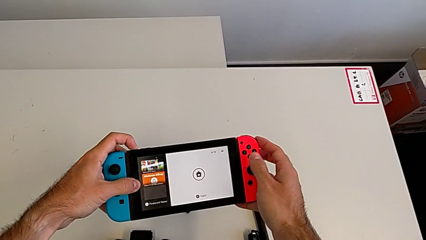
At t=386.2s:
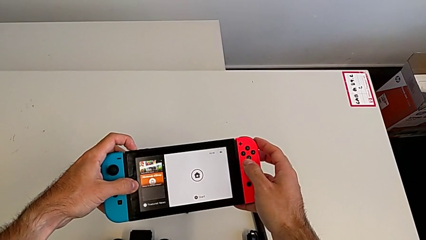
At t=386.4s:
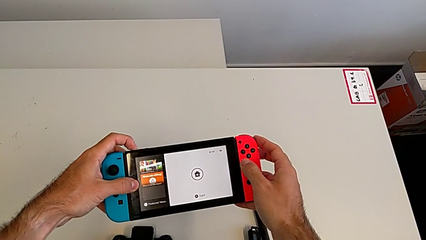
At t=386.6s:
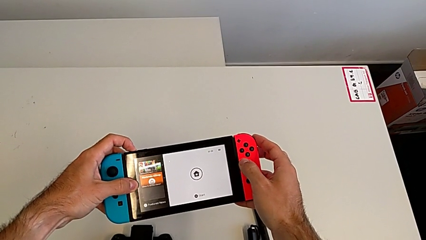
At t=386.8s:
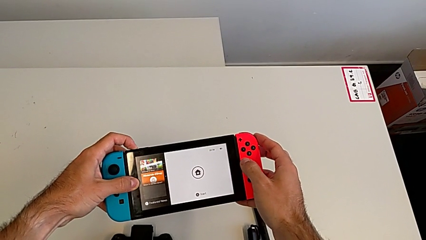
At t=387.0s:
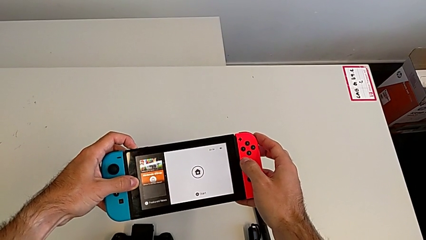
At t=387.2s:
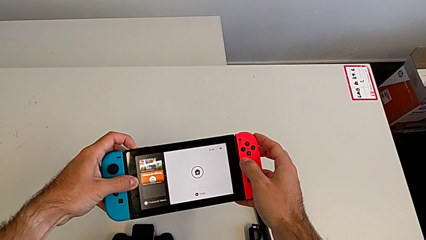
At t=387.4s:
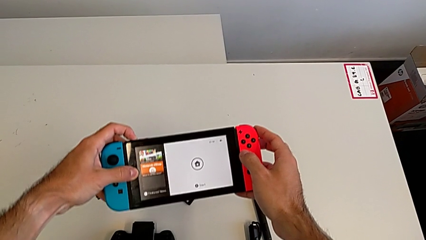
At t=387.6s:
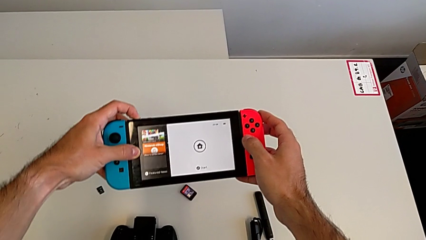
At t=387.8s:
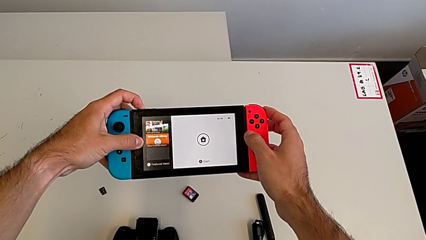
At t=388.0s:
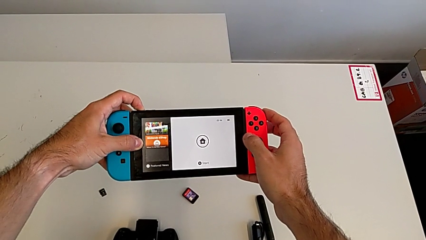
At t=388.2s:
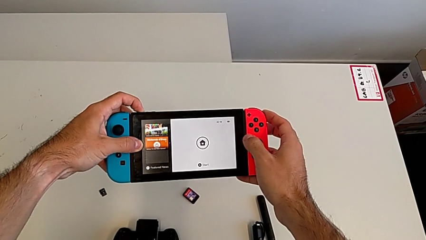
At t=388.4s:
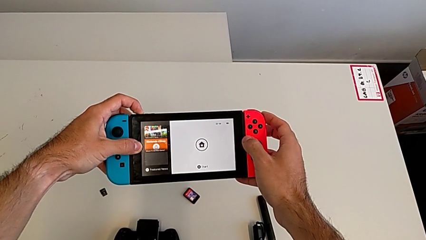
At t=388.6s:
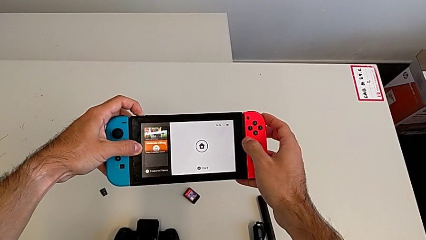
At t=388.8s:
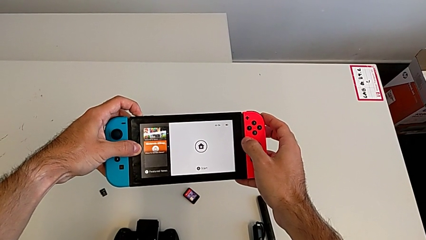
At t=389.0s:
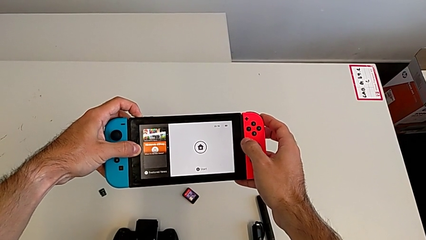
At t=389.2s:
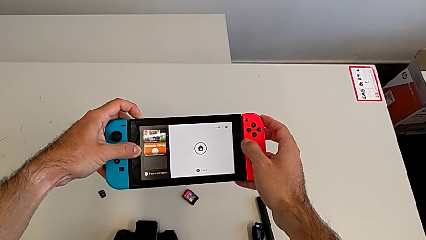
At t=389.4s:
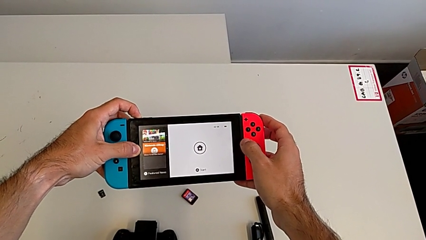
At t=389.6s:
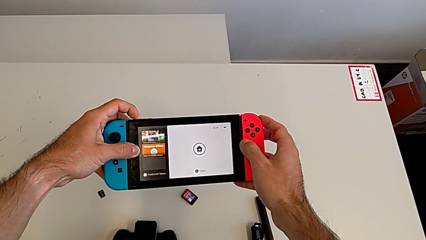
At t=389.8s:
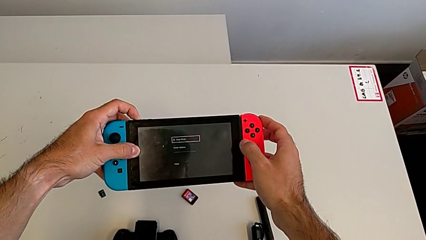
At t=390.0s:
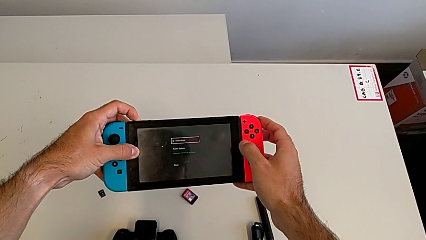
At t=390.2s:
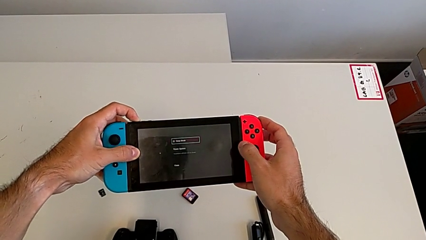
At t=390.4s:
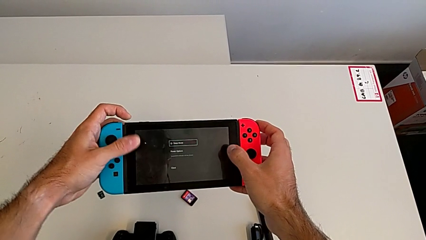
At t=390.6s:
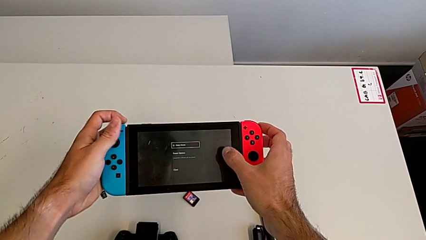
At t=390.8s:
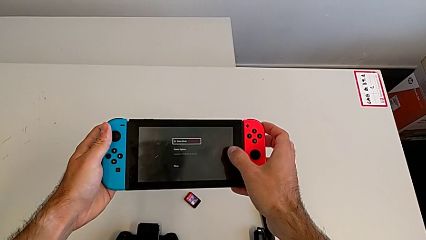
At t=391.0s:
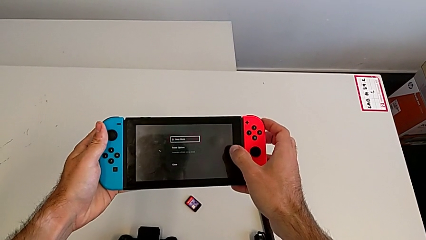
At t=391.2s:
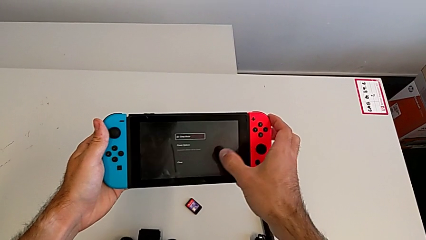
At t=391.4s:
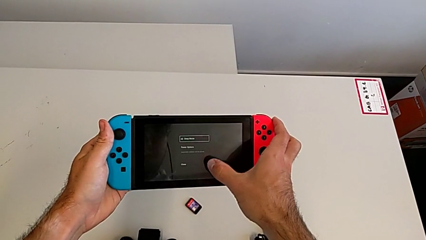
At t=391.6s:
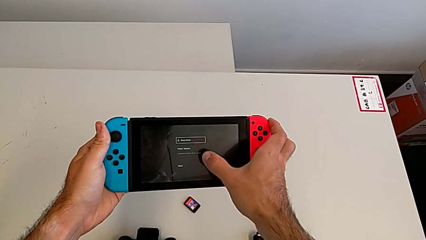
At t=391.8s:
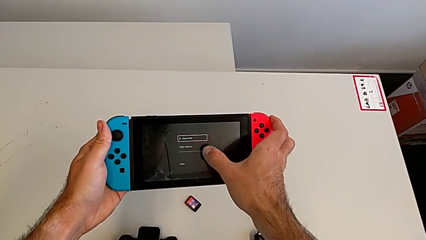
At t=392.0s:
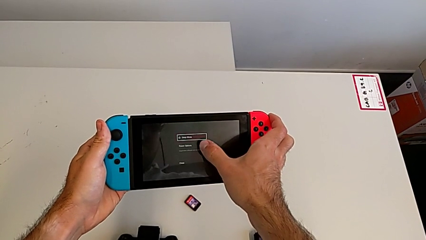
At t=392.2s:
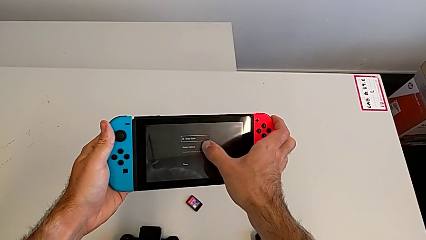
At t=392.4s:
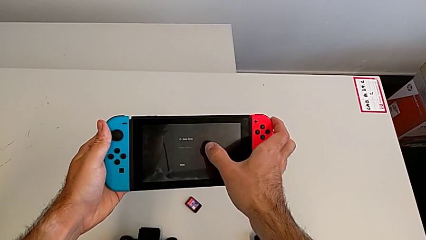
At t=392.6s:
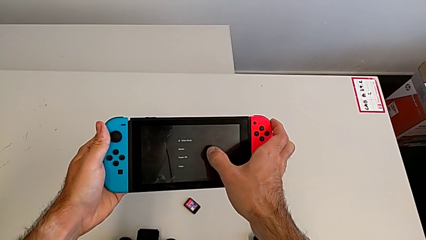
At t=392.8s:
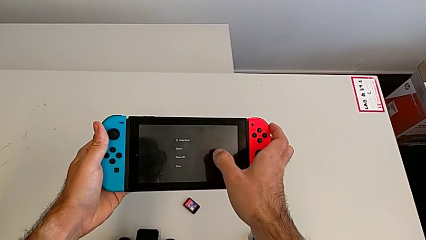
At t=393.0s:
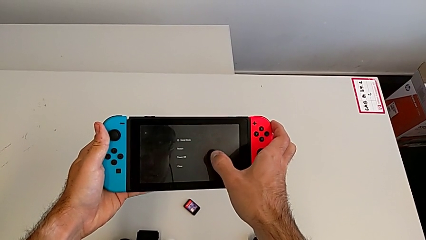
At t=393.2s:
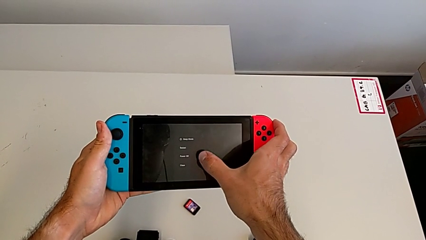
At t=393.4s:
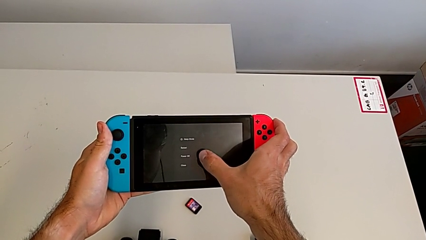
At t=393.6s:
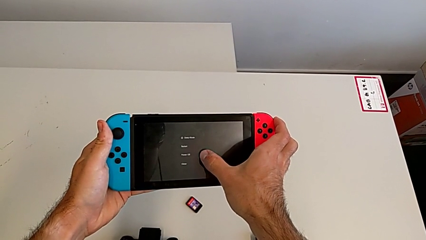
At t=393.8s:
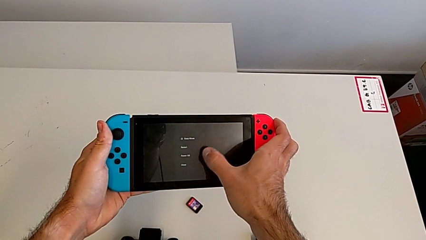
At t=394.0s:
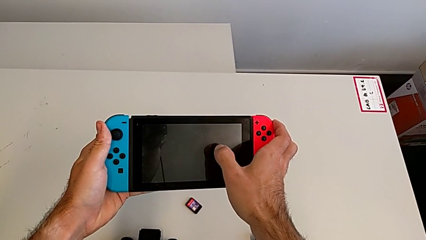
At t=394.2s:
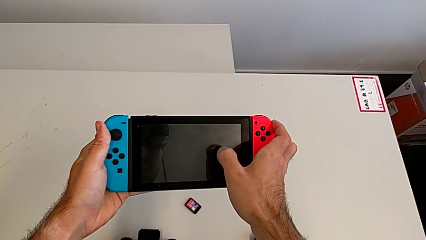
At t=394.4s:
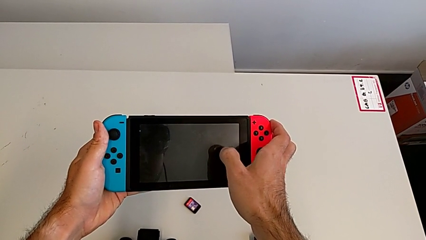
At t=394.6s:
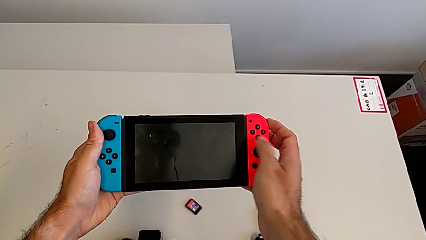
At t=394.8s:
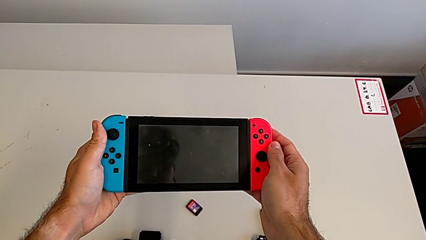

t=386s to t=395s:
The camera wearer is turning off the Nintendo Switch. They keep turning off the Nintendo Switch and click the touch screen.
